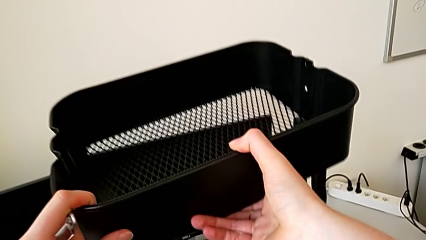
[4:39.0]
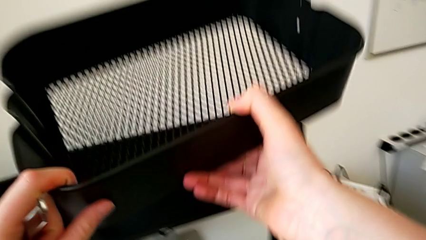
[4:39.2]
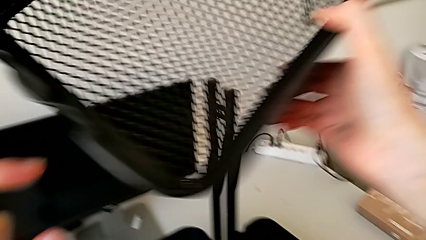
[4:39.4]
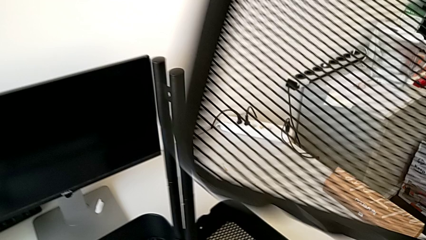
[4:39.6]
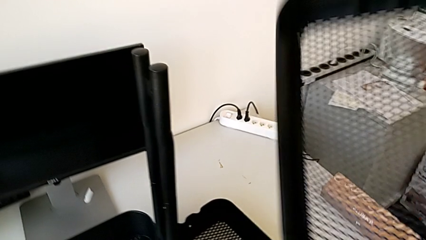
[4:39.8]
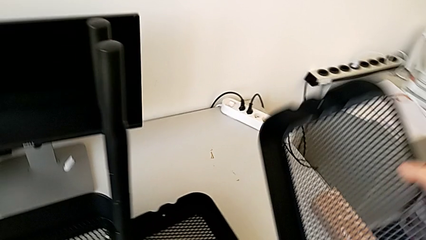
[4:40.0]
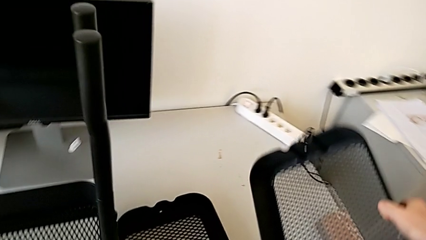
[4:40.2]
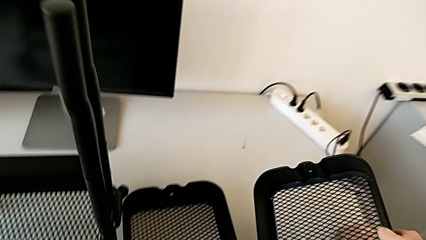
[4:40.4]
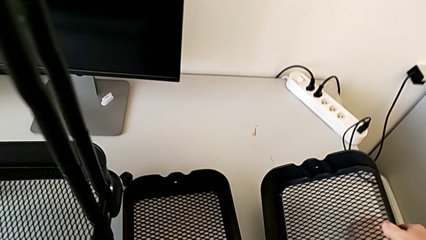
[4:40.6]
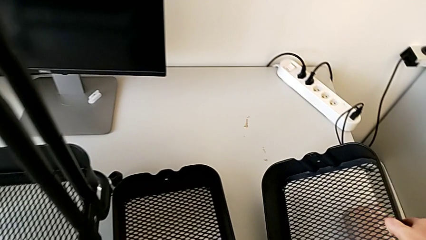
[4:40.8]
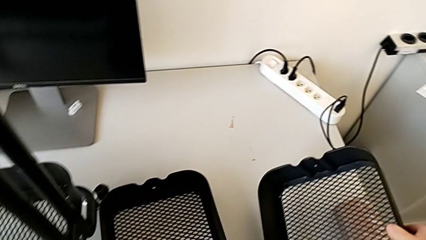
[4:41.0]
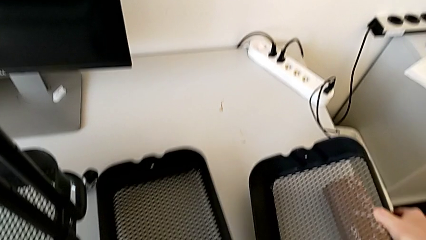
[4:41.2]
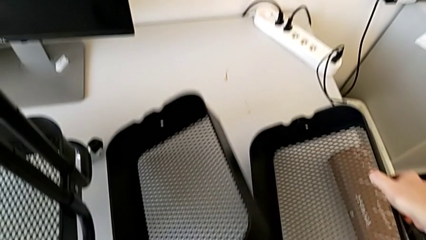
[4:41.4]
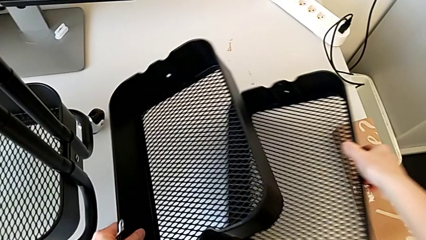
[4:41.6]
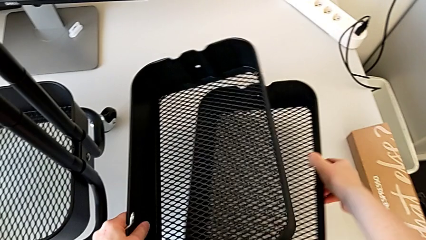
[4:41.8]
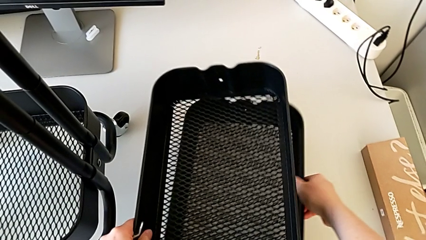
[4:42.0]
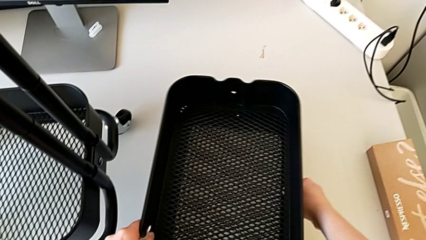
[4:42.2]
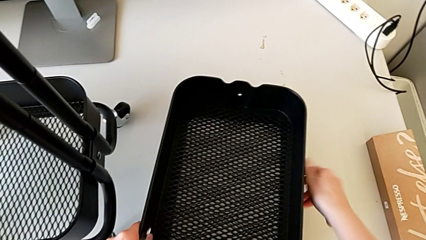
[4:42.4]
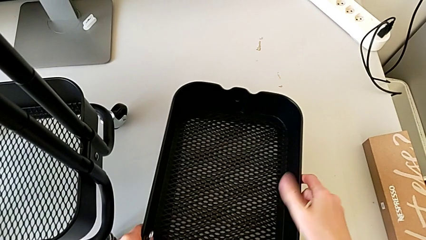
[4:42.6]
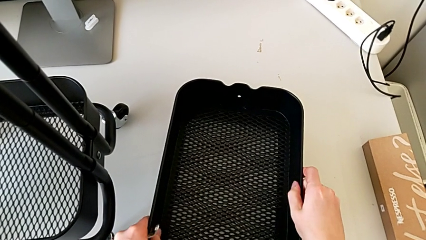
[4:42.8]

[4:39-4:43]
The camera wearer is disassembling the middle tray. They withdraw the second grid tray, place it and stack the grid tray.

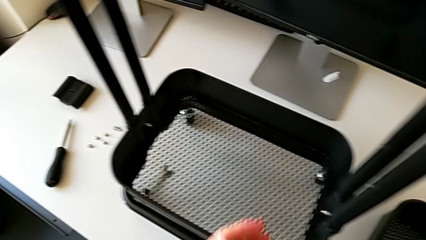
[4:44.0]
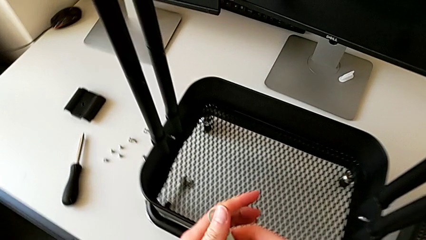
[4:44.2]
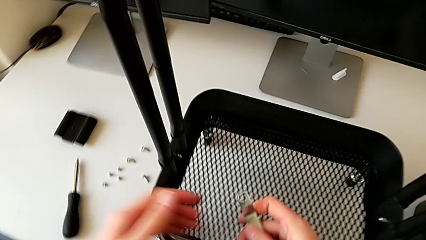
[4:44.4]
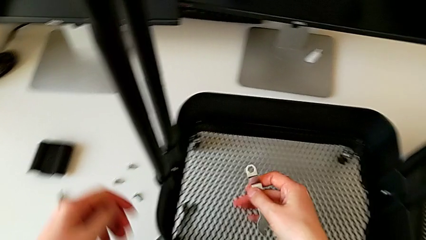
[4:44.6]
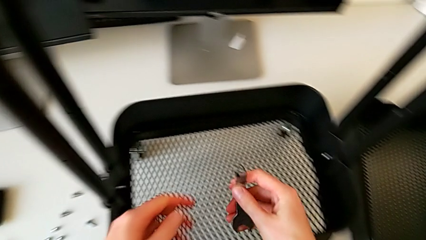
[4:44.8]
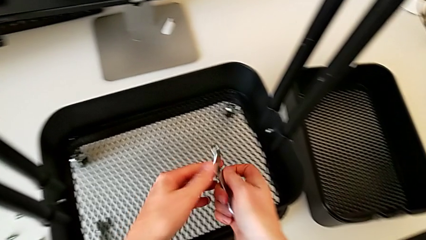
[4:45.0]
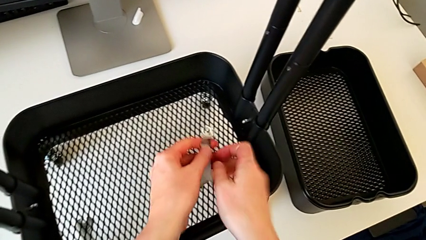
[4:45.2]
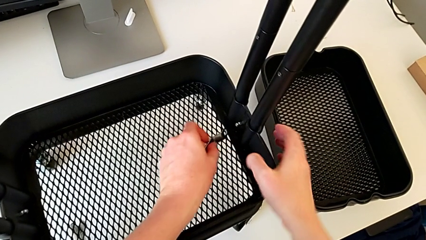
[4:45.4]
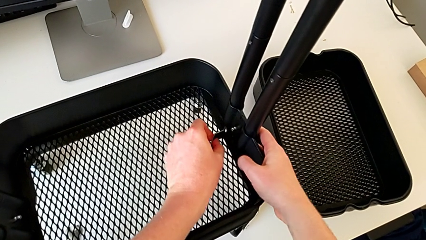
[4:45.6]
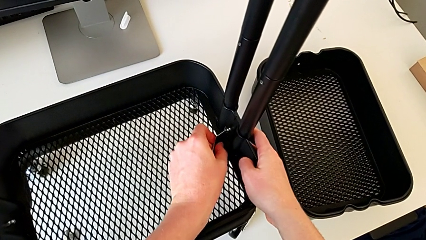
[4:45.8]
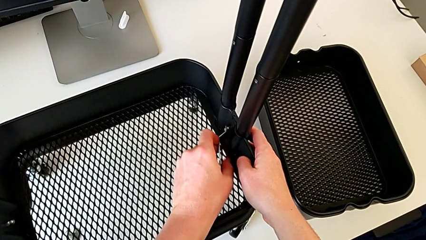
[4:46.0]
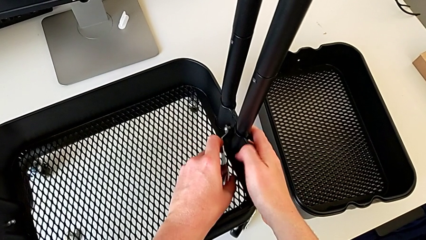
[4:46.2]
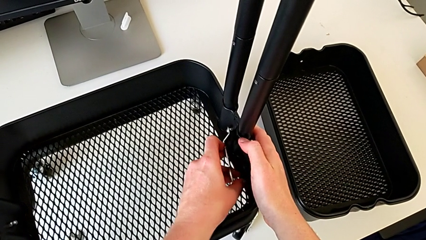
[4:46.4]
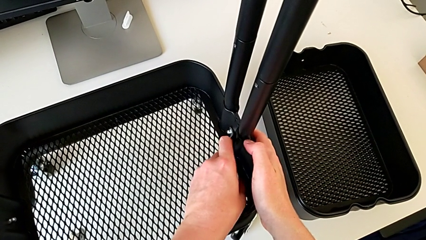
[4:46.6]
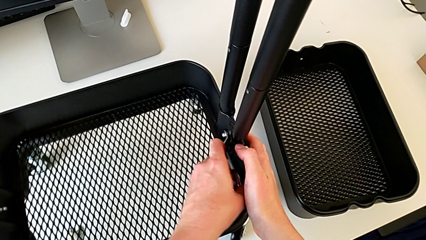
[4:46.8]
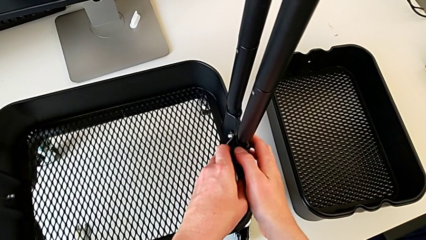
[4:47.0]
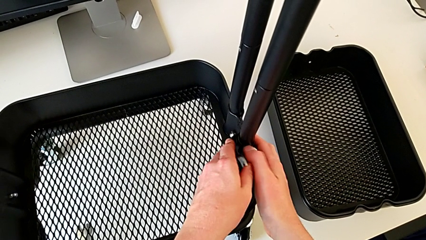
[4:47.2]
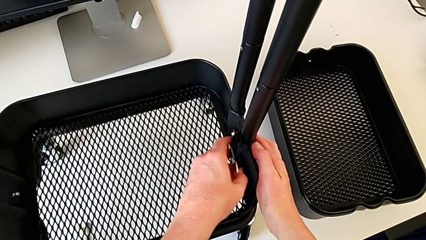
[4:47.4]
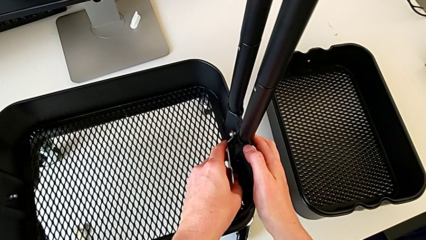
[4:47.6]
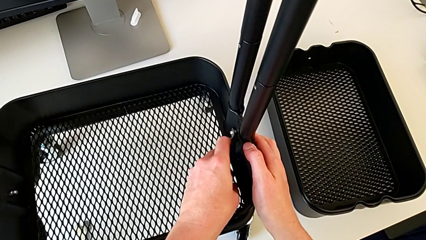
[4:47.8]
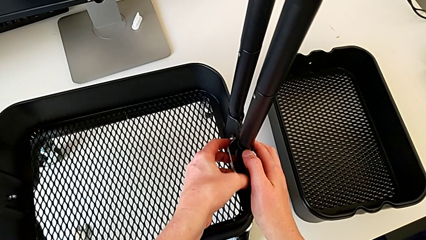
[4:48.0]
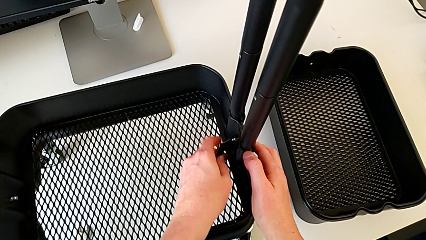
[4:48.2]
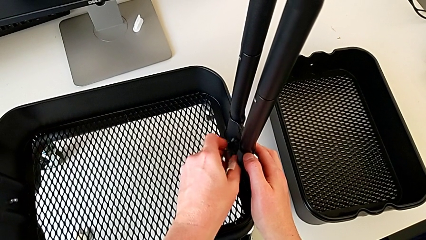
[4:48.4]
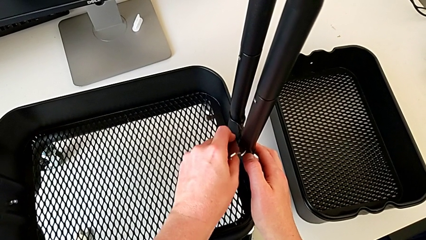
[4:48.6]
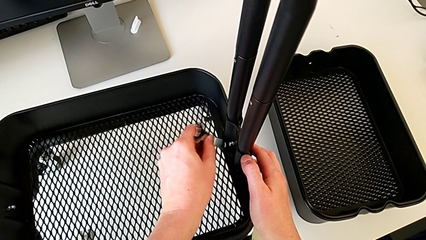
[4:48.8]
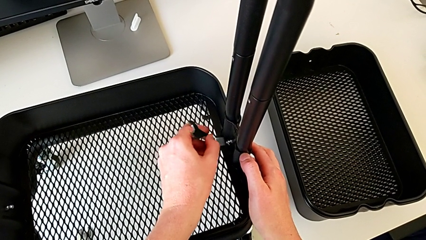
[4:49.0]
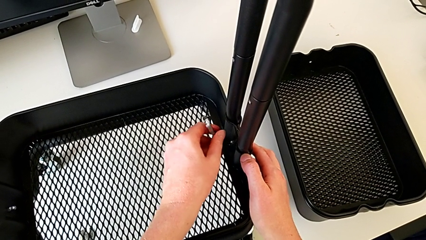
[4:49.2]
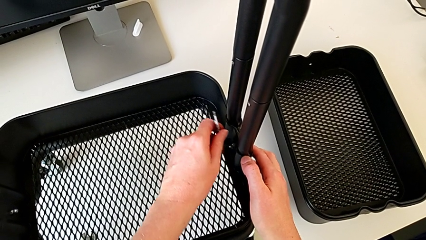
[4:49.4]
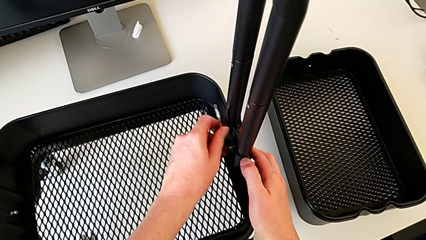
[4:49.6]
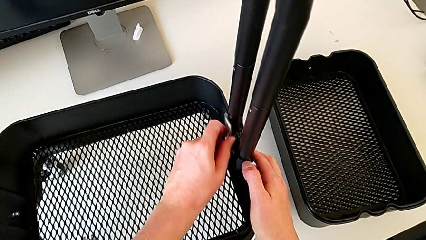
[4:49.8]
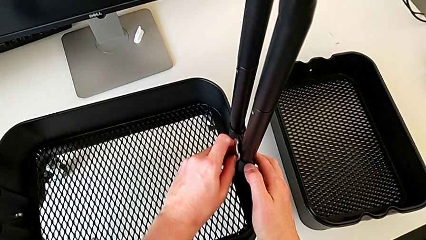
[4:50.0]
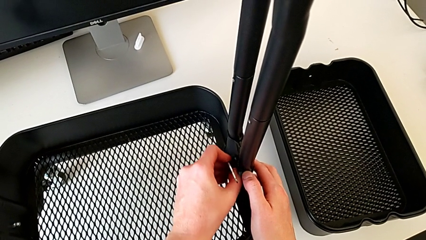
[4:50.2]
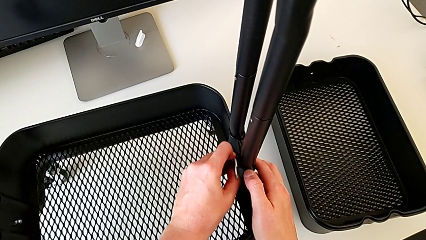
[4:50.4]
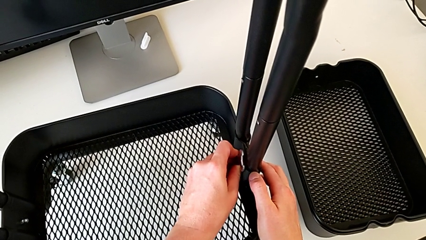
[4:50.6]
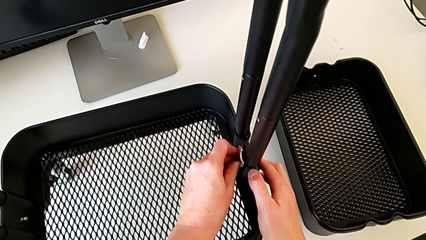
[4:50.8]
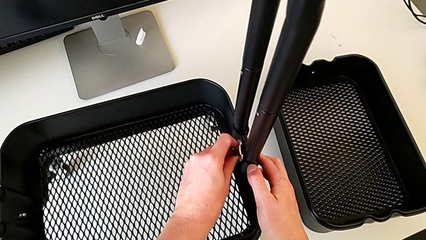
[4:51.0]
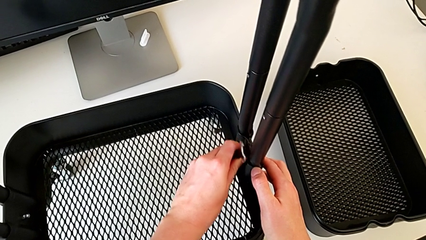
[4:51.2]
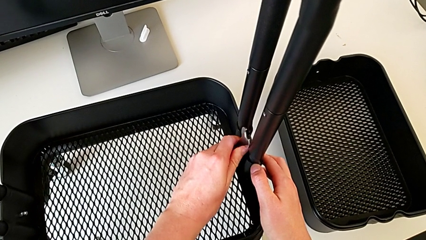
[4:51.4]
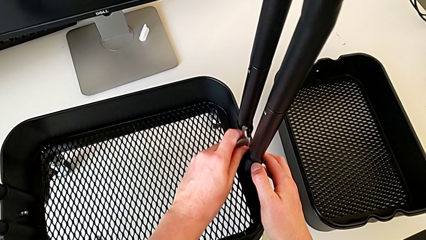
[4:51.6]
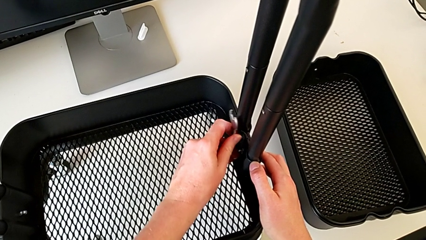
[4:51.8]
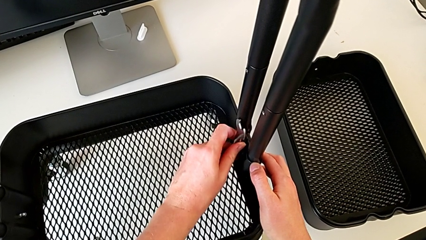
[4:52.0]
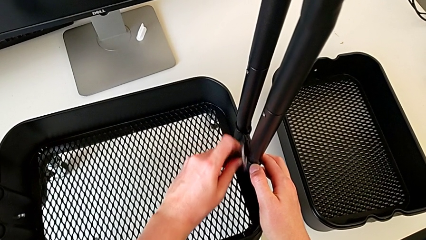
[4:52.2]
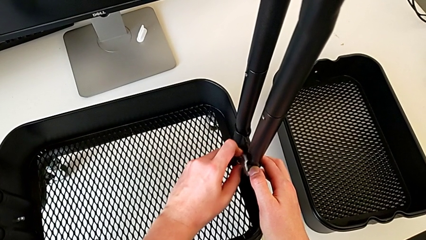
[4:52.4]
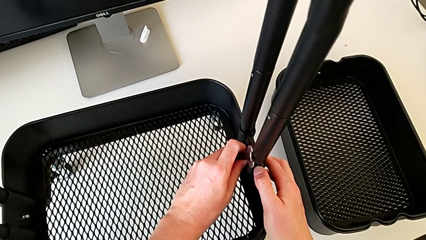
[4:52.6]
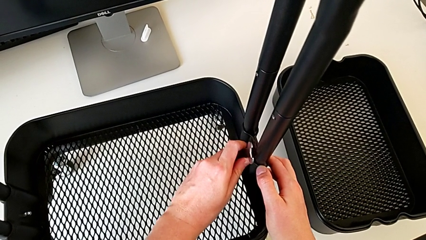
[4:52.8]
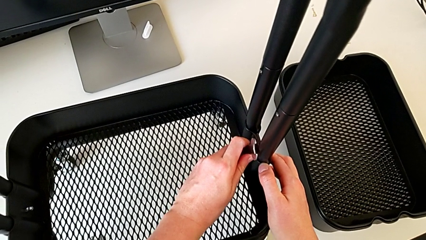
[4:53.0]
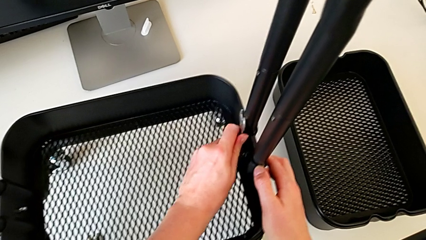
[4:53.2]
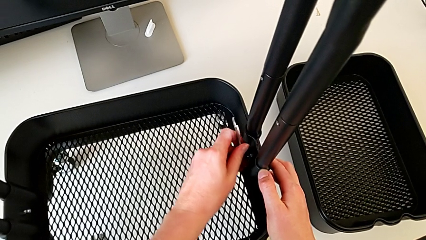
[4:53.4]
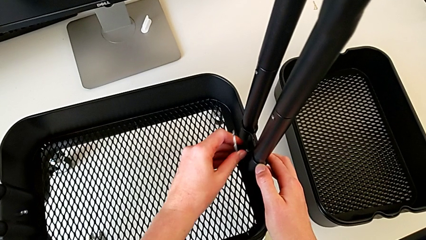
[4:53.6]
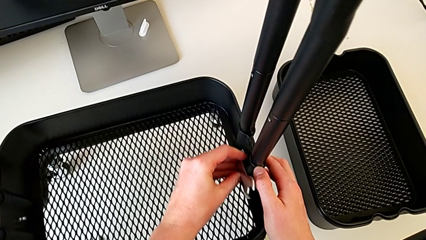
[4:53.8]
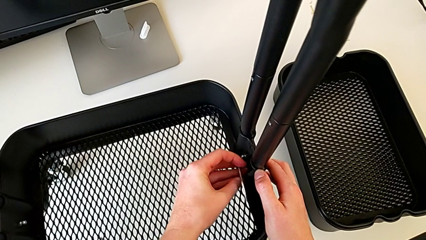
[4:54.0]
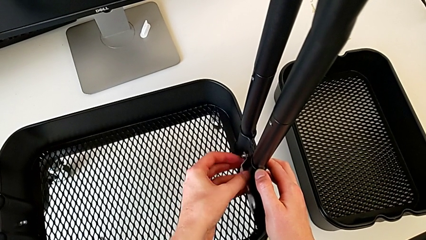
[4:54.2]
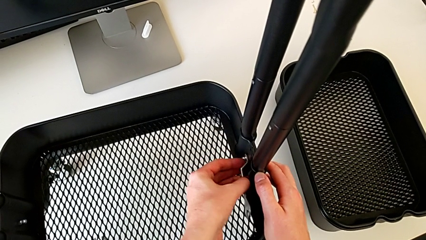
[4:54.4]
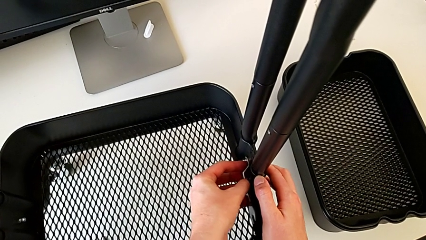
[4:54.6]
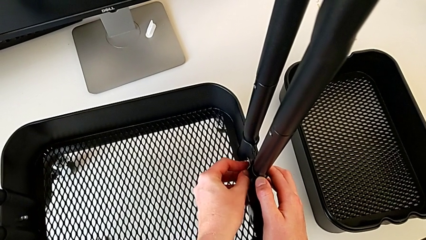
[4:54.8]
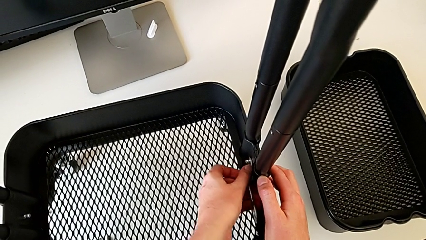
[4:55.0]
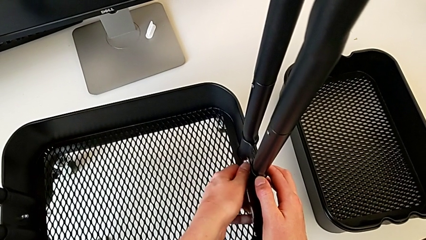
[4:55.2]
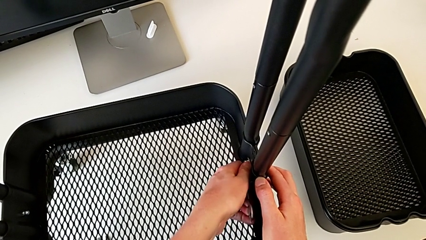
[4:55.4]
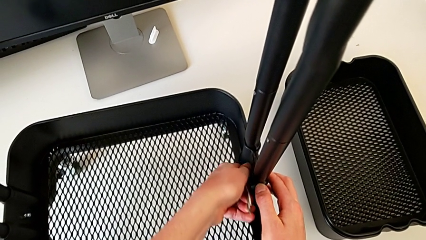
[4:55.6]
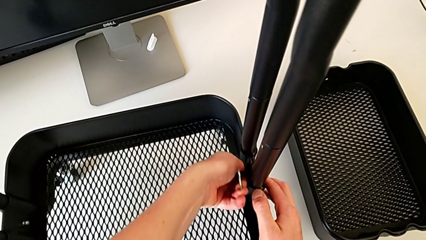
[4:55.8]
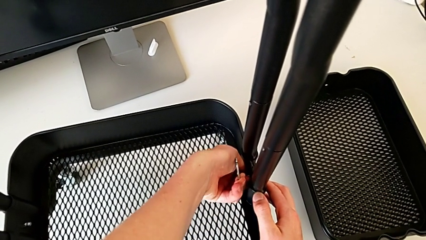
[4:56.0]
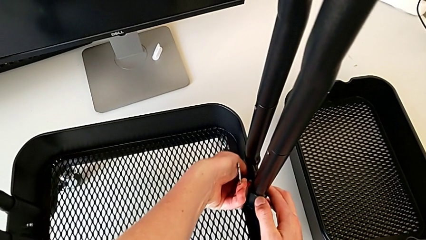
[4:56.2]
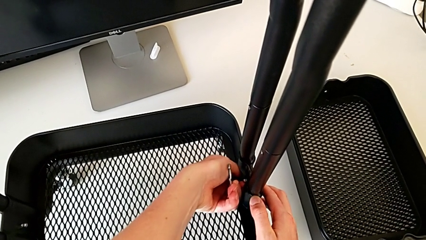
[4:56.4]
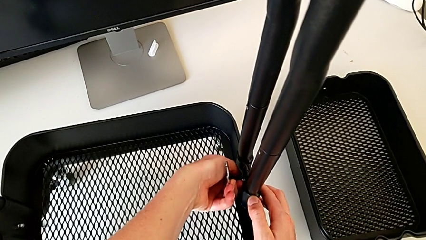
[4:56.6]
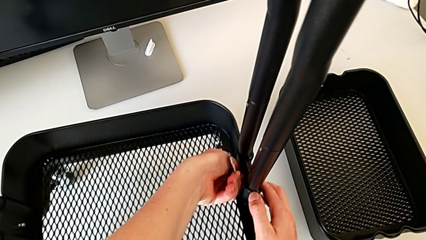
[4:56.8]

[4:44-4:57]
The camera wearer is disassembling the bottom tray. They begin to unscrew the fifth hexagon cap nut.
